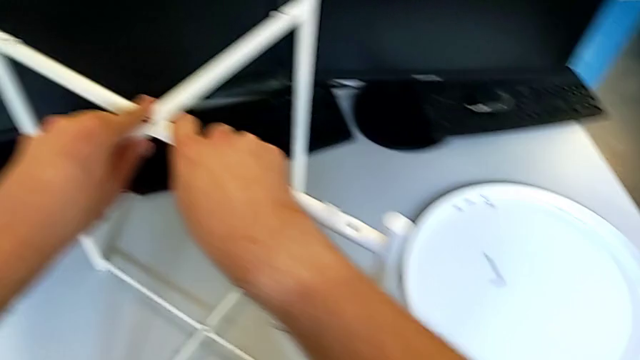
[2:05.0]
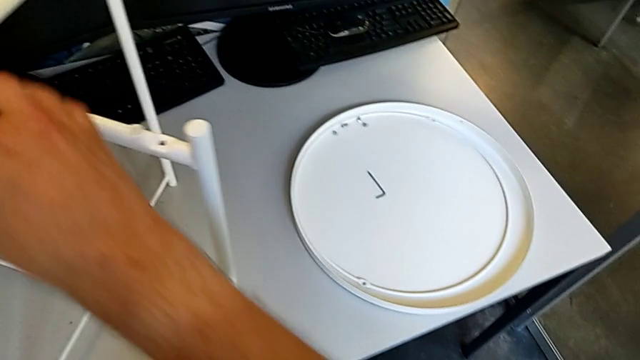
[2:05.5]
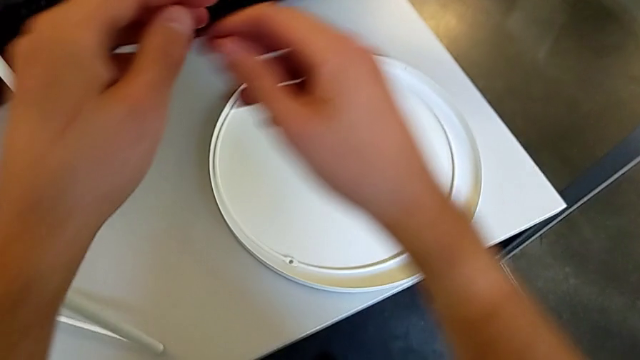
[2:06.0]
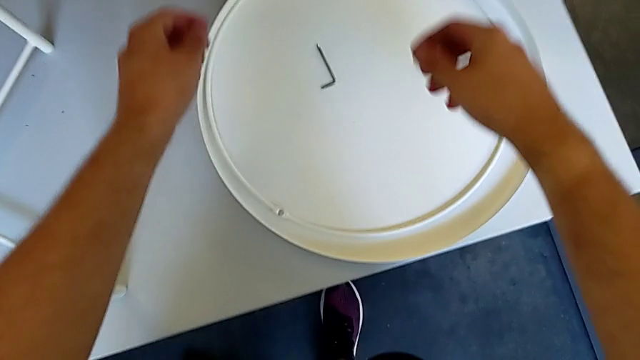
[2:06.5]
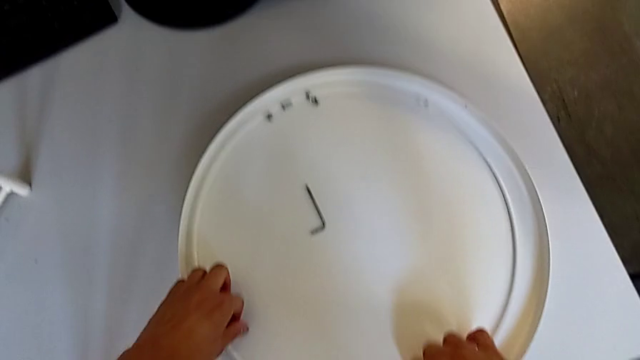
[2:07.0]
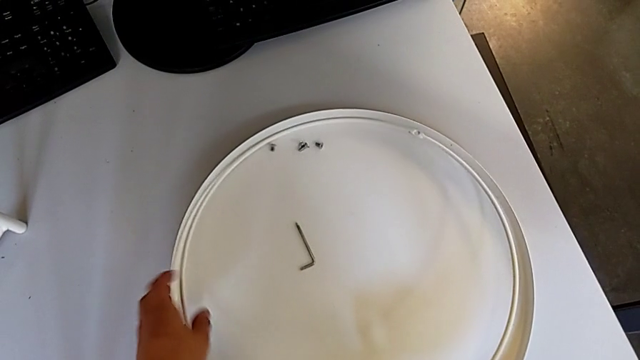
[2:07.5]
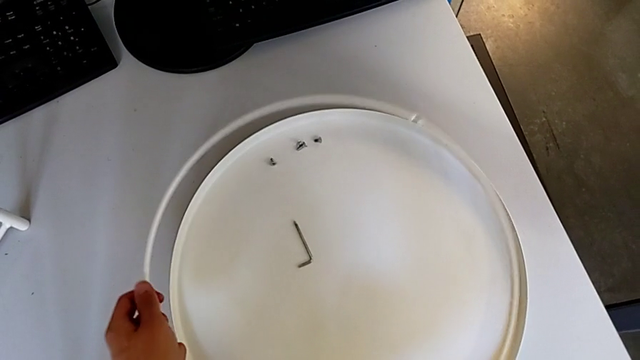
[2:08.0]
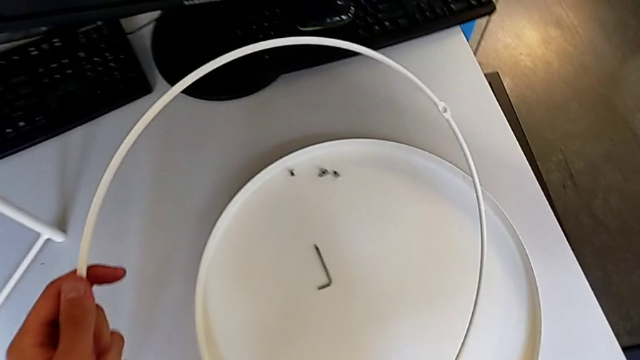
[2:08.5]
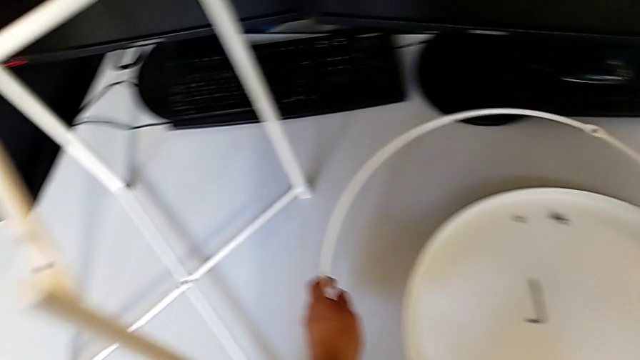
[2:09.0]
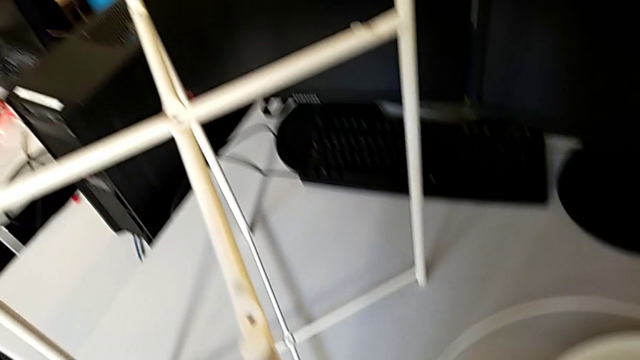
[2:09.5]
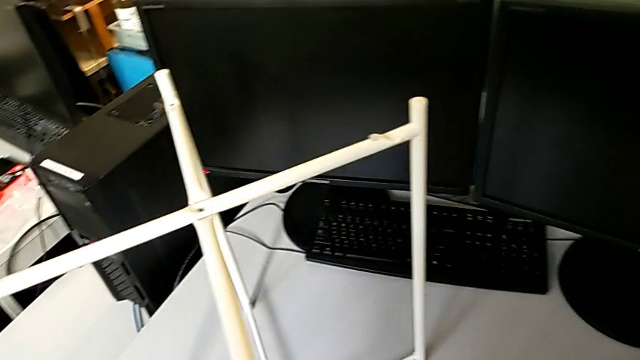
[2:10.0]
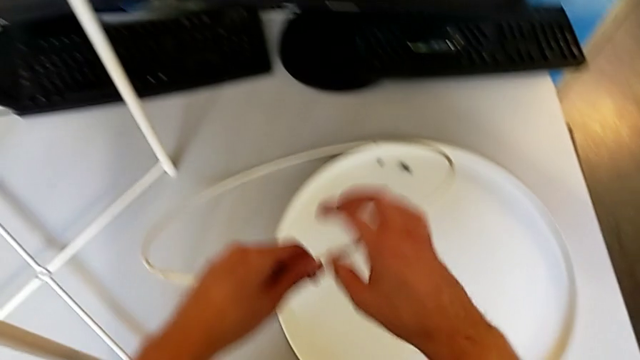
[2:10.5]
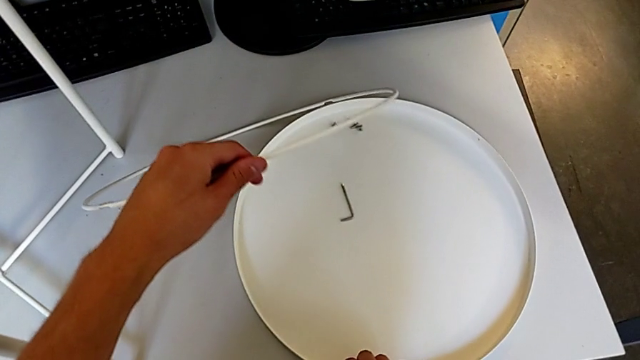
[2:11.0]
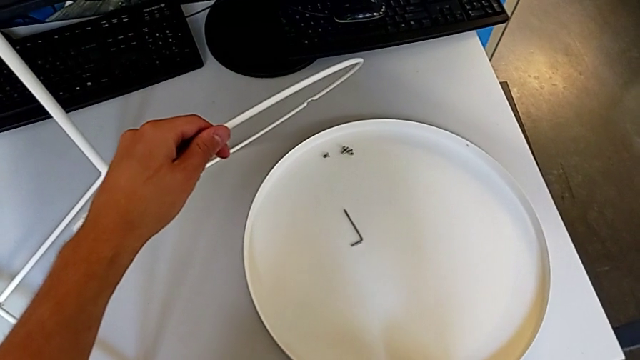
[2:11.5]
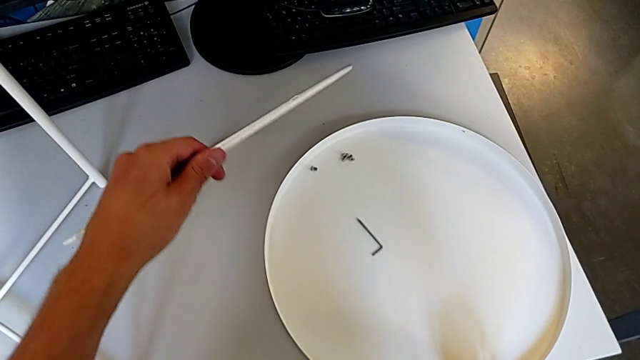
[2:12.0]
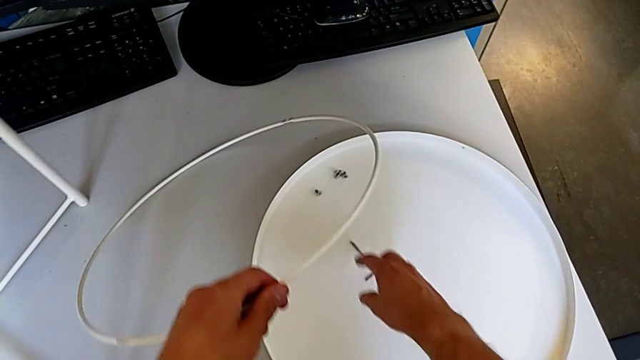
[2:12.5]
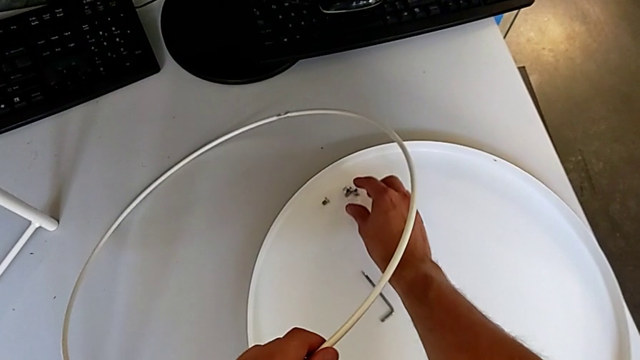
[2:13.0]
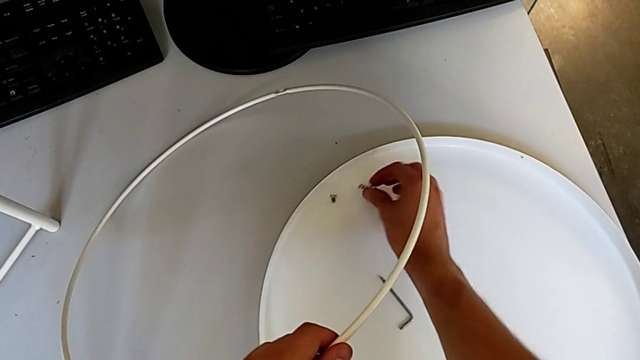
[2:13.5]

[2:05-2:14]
The camera wearer is assembling the top screw. They lift the circle, place it, lift it, slide the tray and grab the hex socket head.

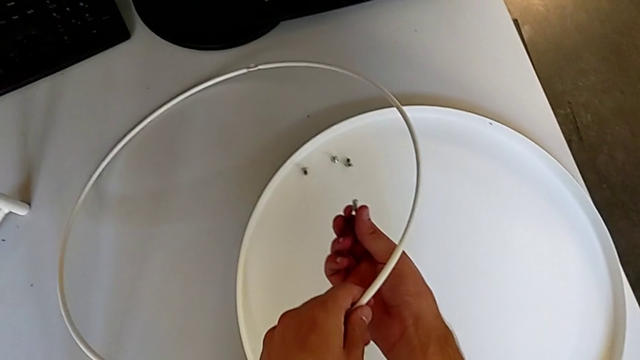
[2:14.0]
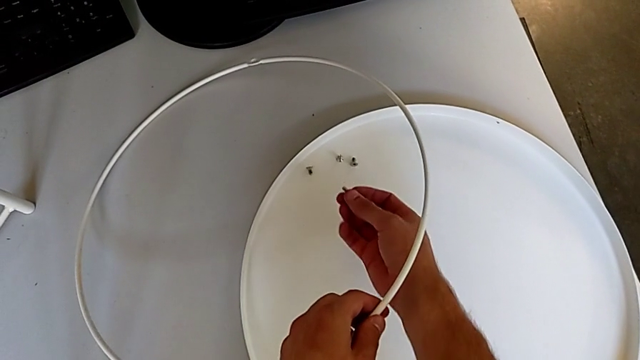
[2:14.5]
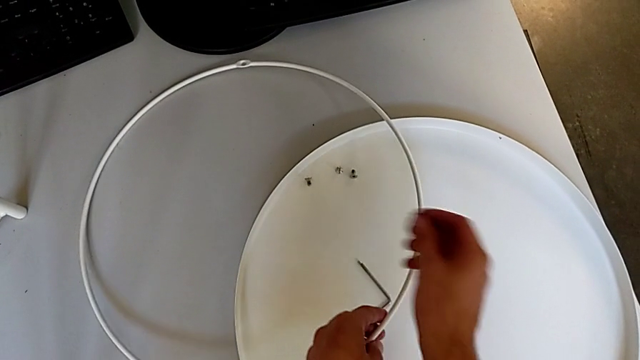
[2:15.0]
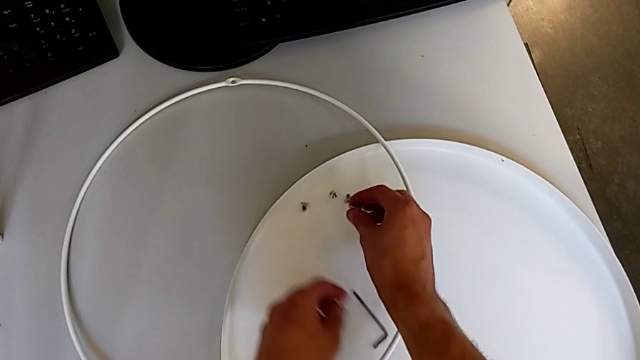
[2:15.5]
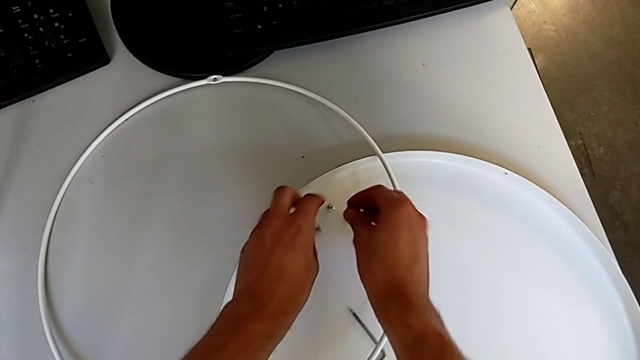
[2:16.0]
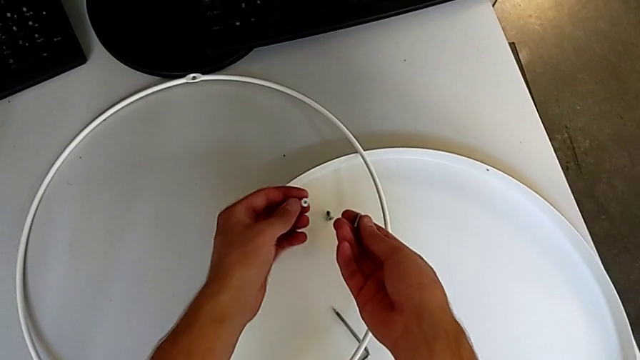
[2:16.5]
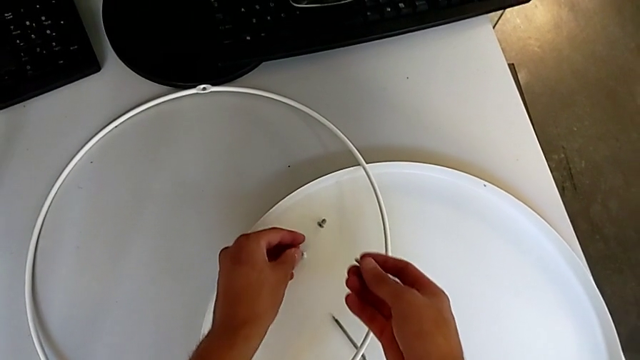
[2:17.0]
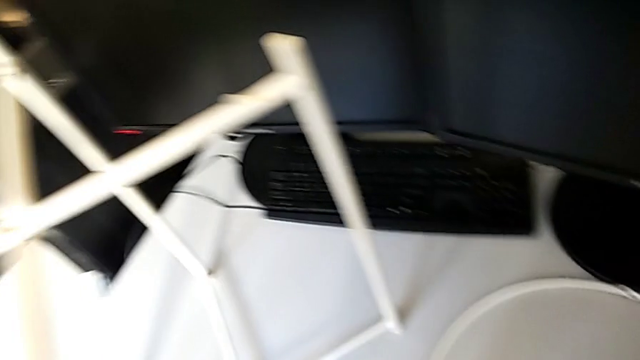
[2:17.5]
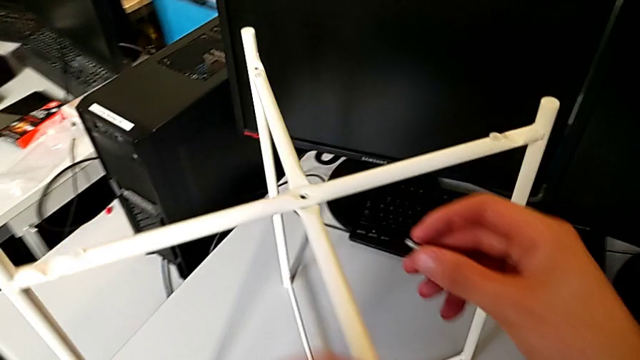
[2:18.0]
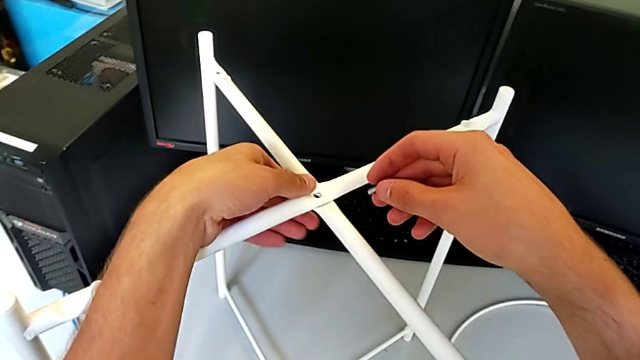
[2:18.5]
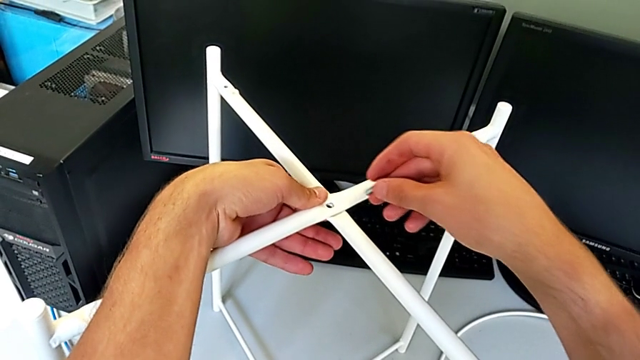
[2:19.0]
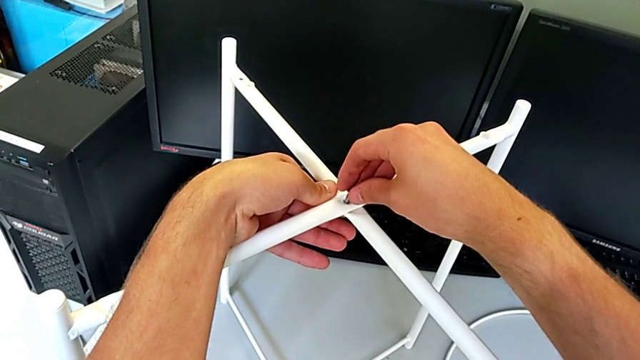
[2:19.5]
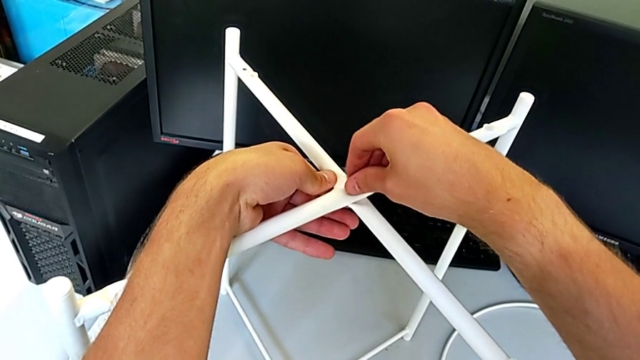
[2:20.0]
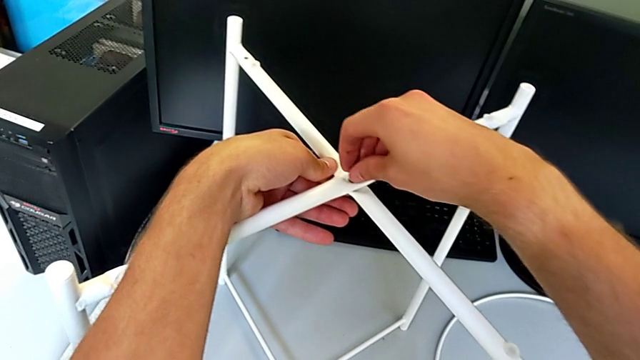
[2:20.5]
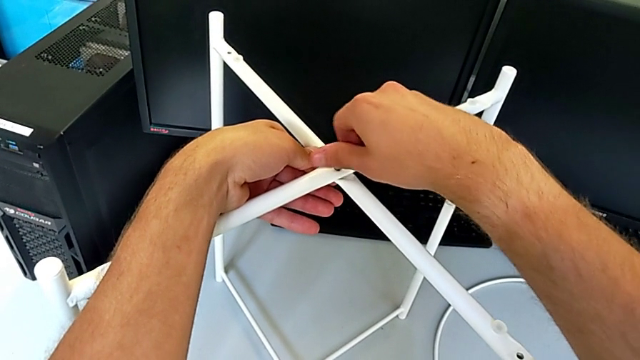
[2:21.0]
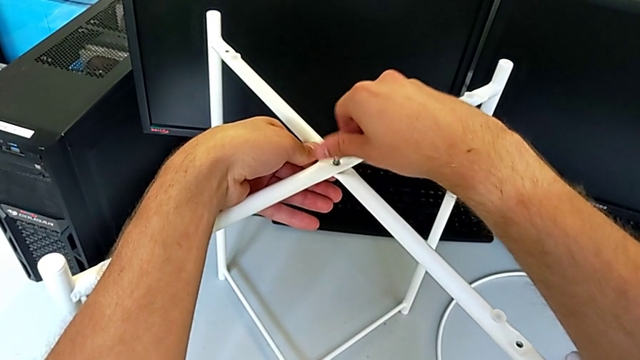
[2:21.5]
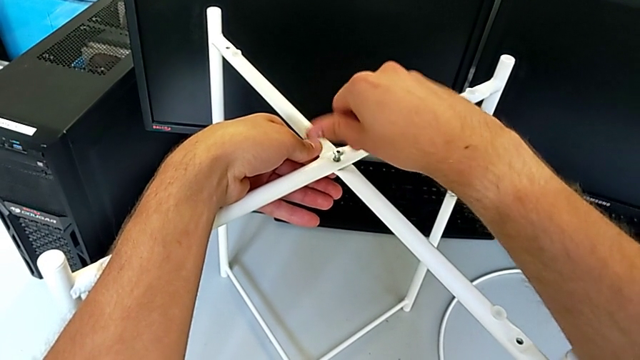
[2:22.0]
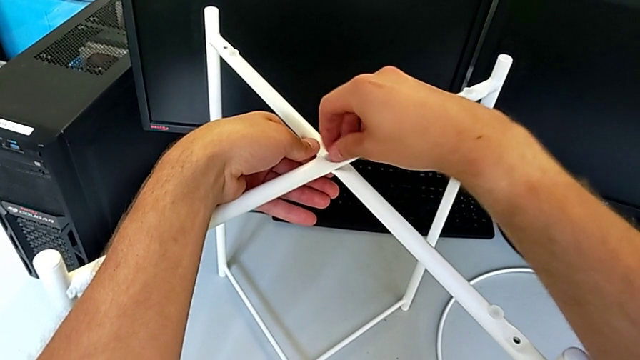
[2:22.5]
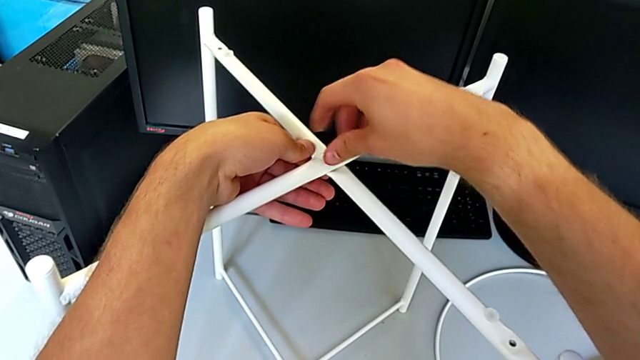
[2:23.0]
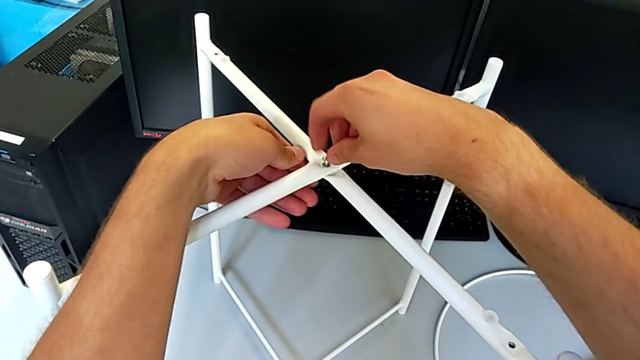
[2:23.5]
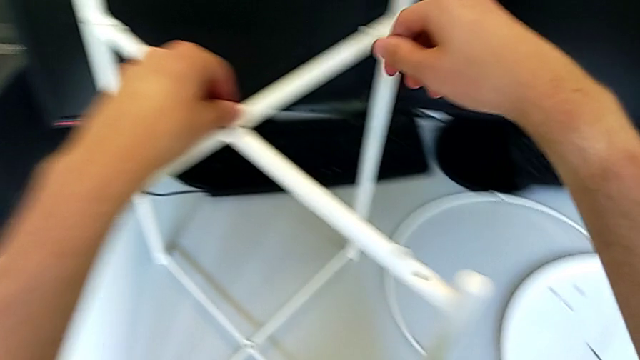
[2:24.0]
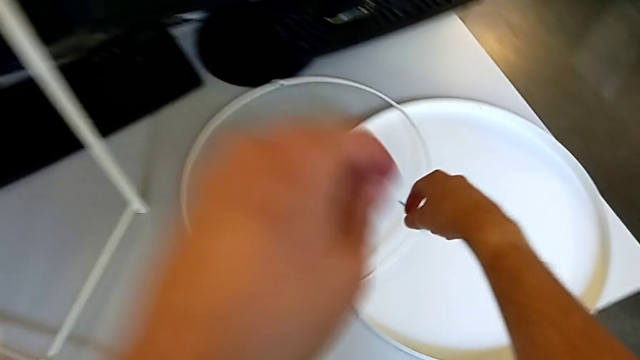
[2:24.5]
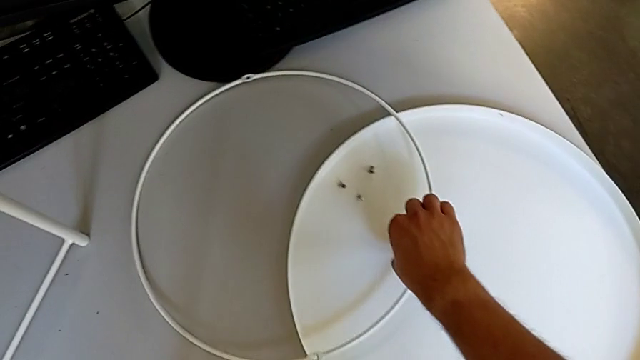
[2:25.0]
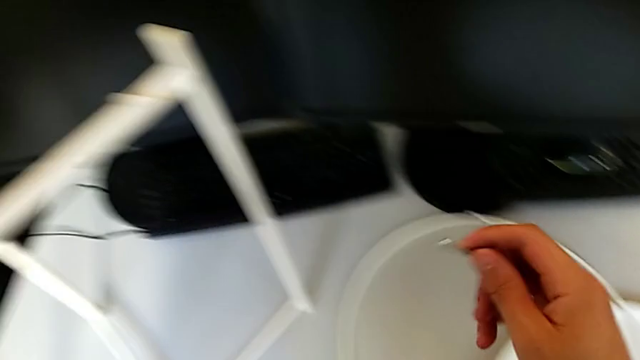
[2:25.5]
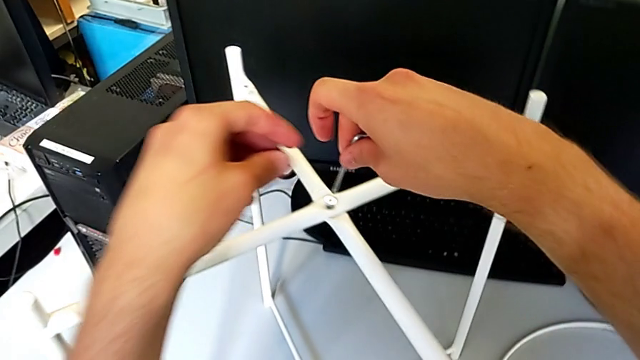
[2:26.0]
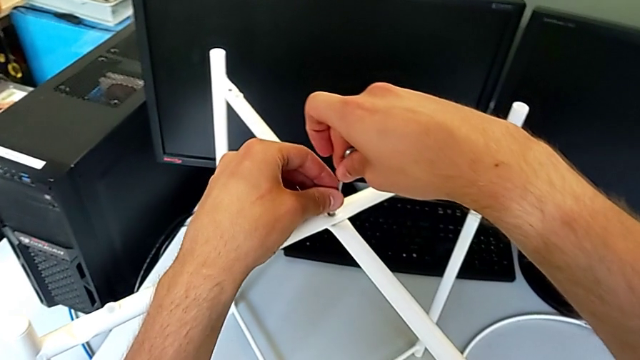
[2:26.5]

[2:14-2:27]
The camera wearer is assembling the top screw. They place the circle, grab the hex socket head, place it, insert it, screw it, grab the Allen wrench and insert it.
